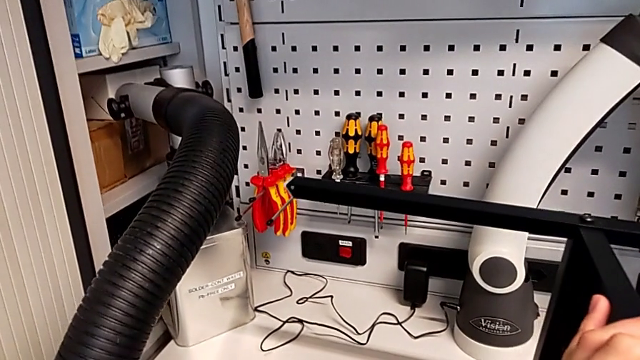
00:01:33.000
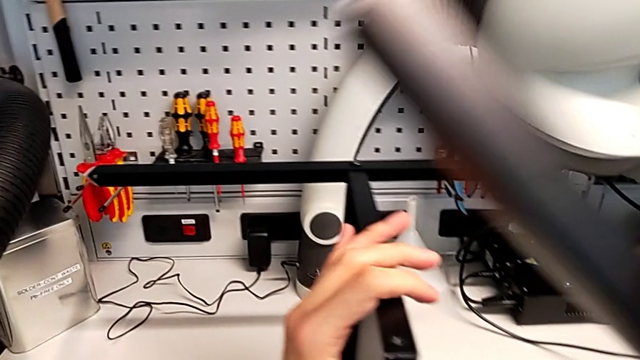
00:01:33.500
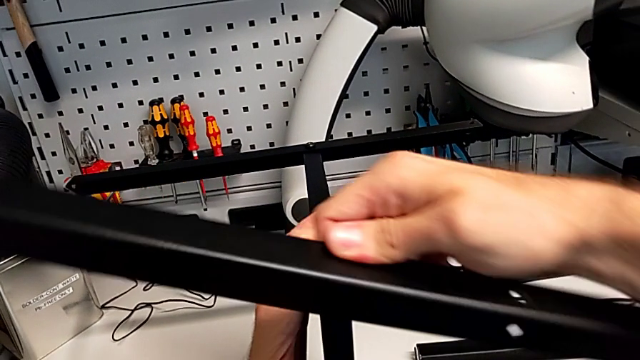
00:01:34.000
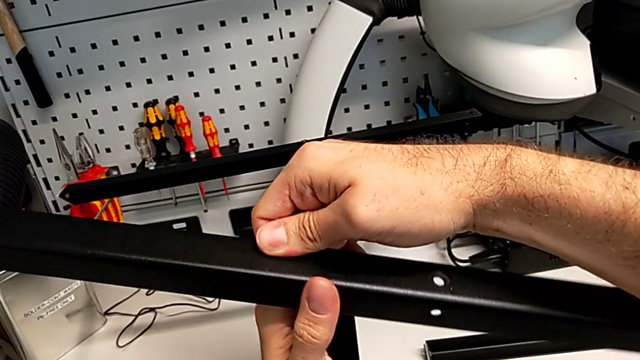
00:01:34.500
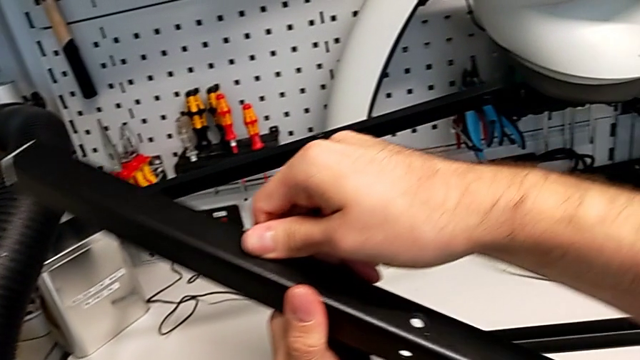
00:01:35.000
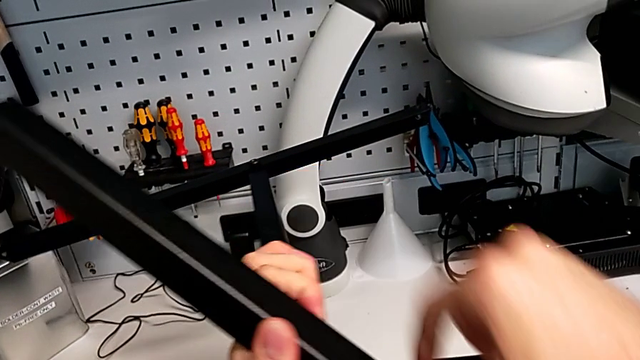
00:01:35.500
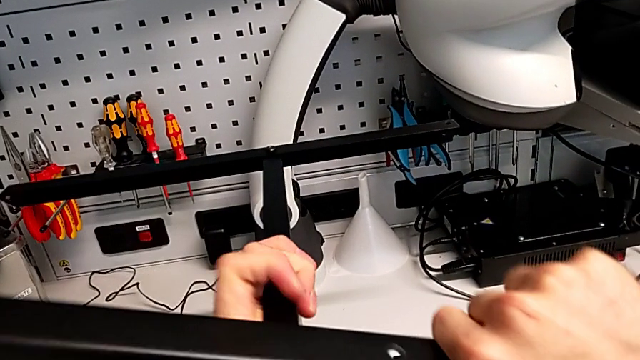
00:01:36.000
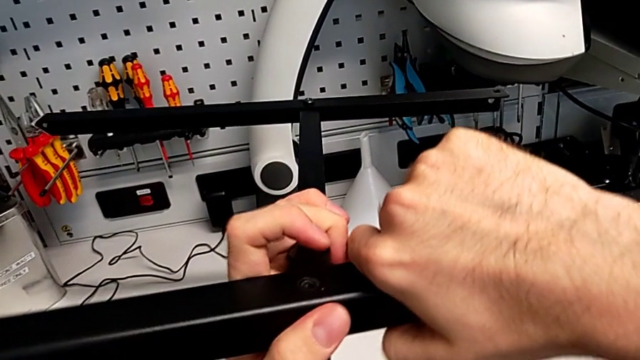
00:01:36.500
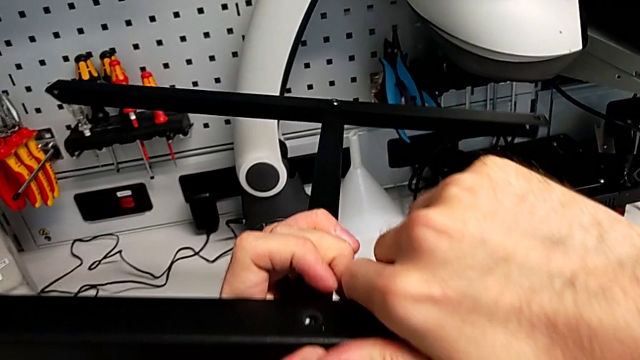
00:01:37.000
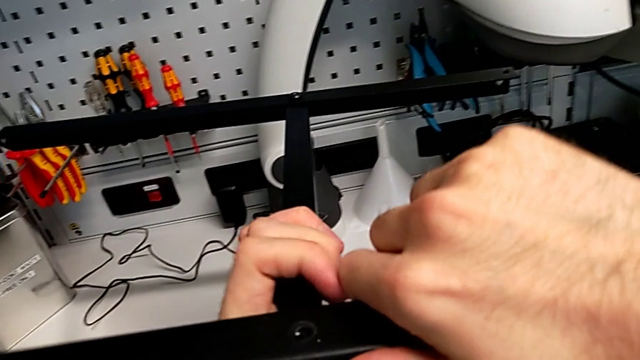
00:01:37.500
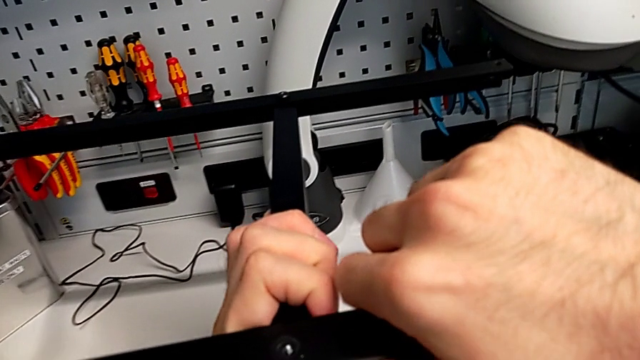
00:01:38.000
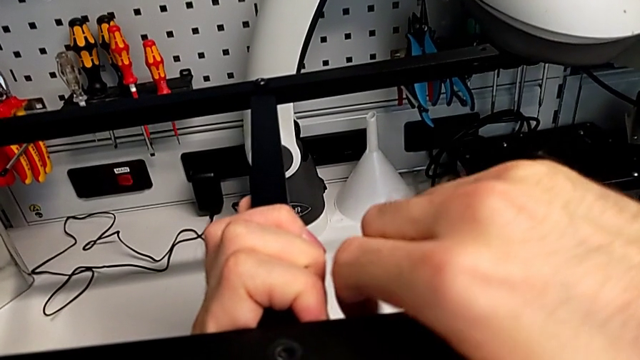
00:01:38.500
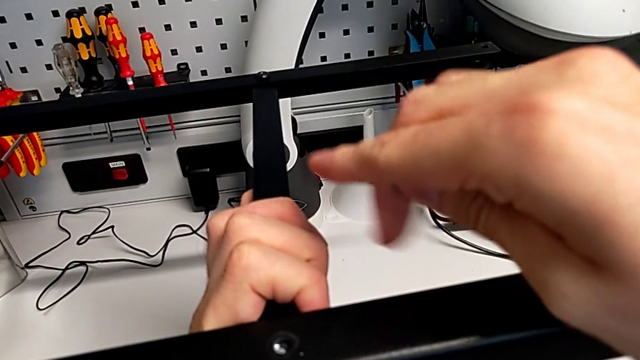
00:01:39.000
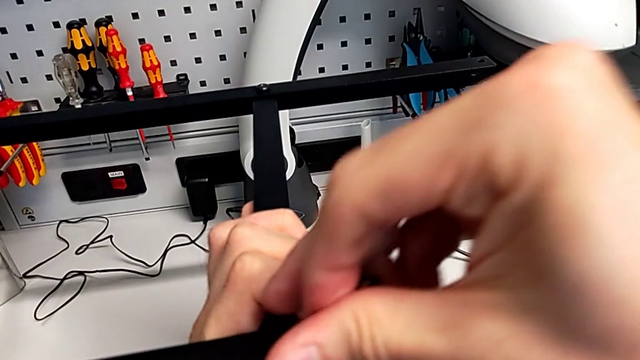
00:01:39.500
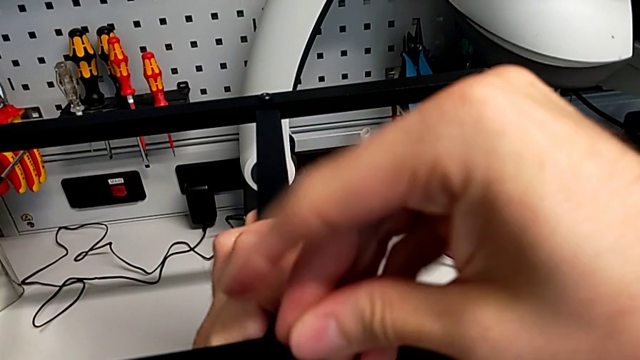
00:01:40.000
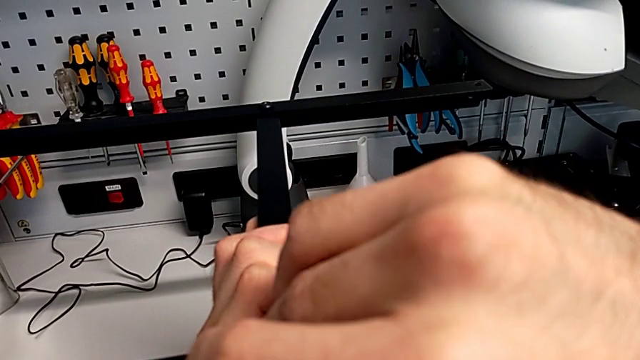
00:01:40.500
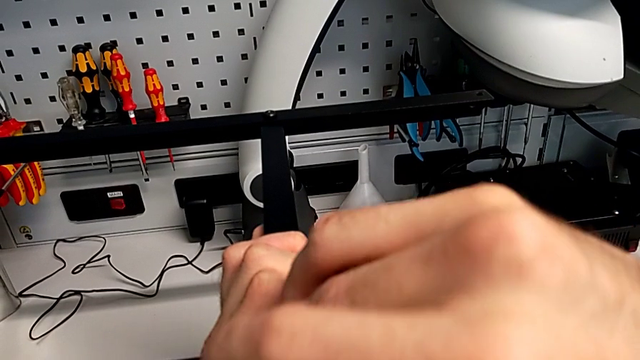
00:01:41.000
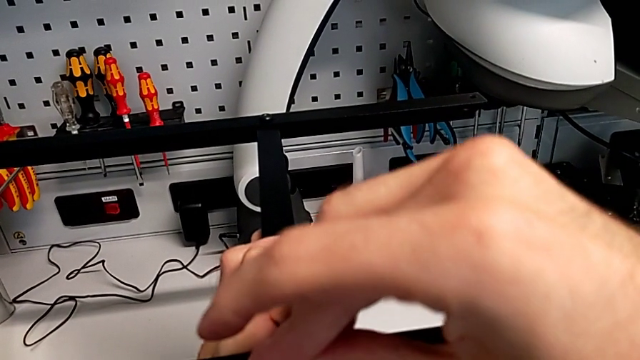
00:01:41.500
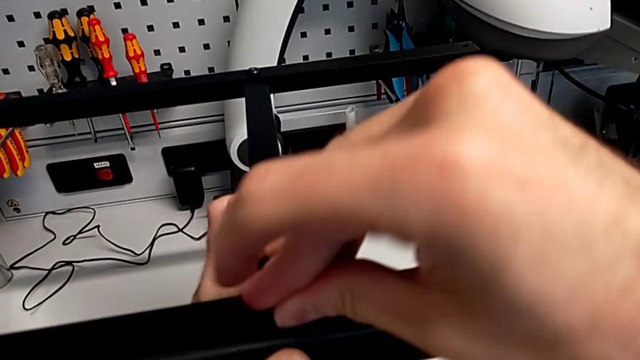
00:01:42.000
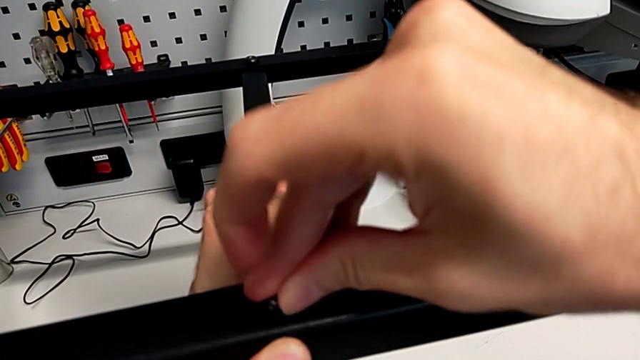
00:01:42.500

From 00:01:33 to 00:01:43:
The camera wearer is screwing the second leg to the middle layer. They keep aligning the leg and insert the hex socket head.

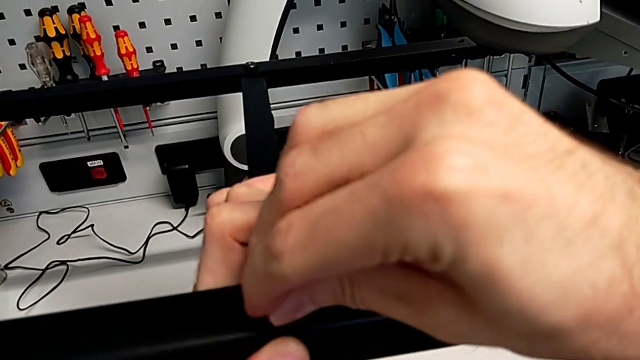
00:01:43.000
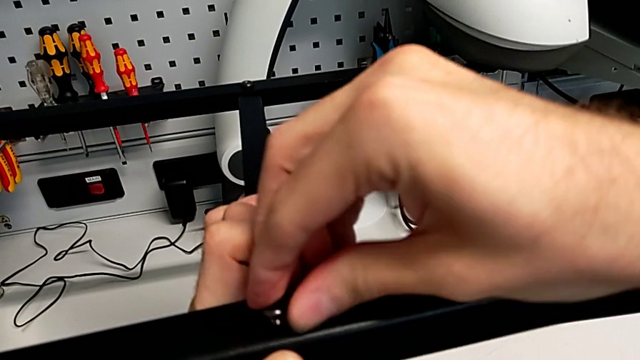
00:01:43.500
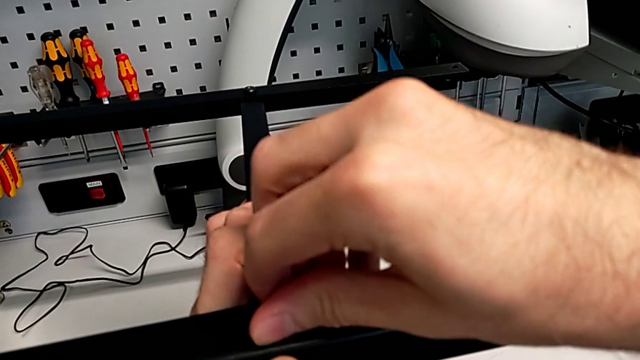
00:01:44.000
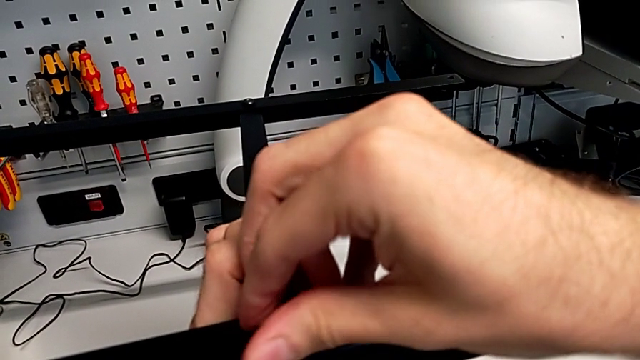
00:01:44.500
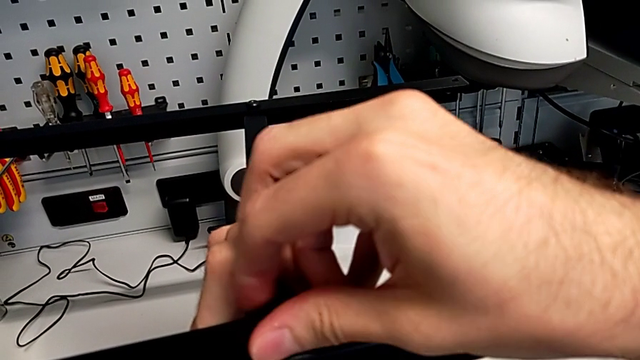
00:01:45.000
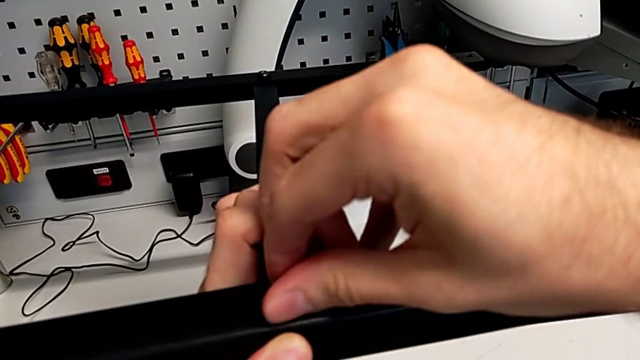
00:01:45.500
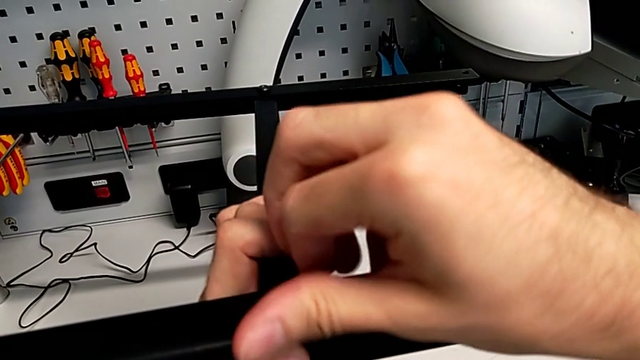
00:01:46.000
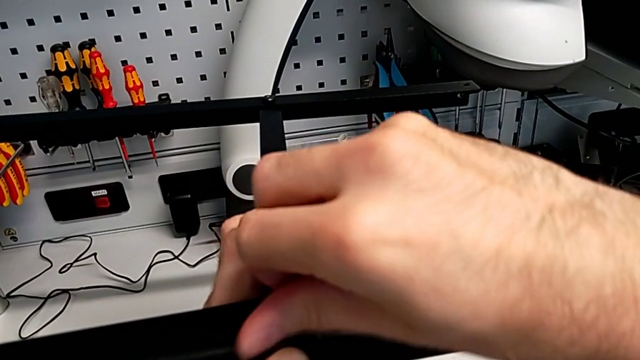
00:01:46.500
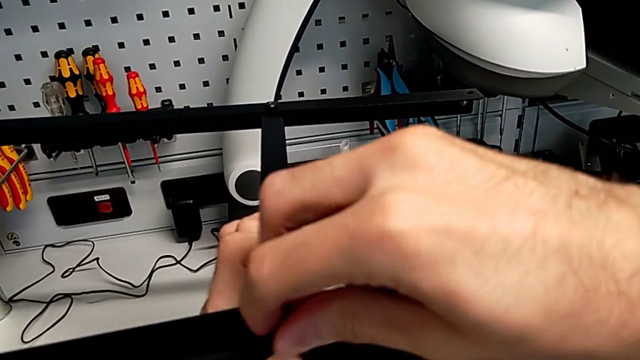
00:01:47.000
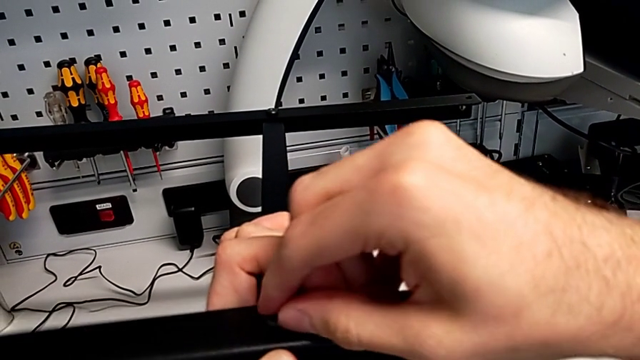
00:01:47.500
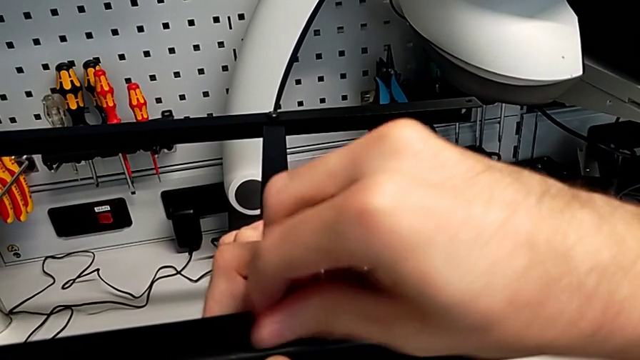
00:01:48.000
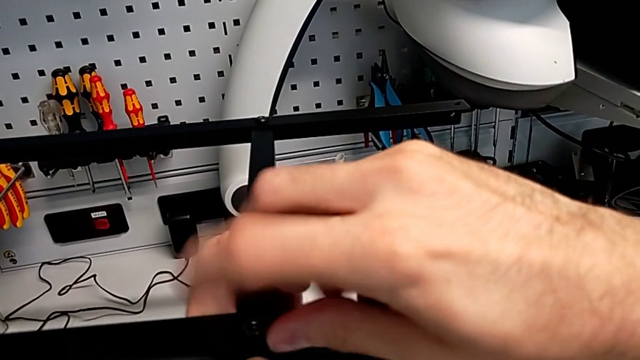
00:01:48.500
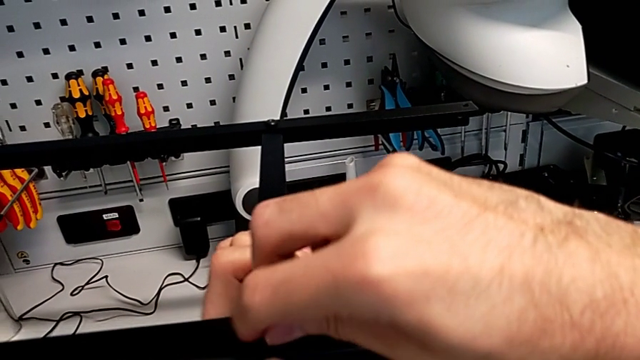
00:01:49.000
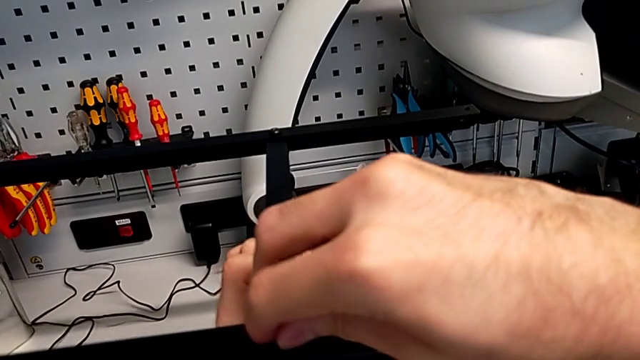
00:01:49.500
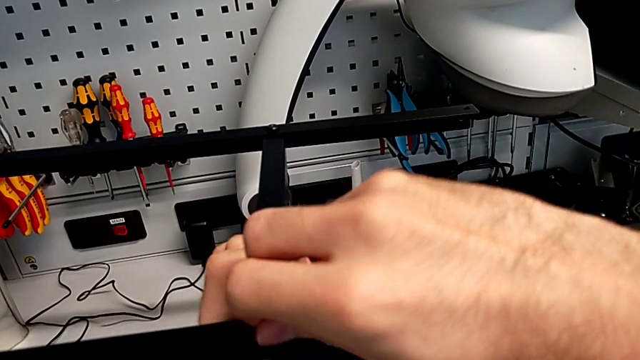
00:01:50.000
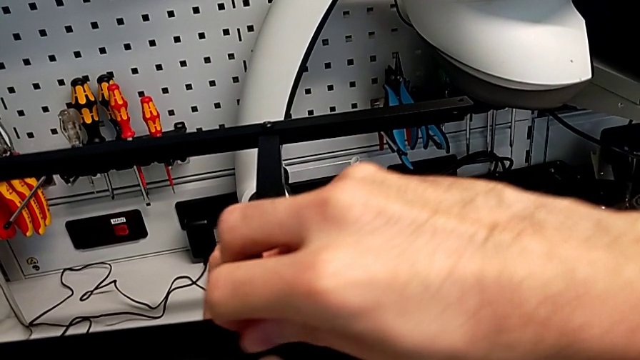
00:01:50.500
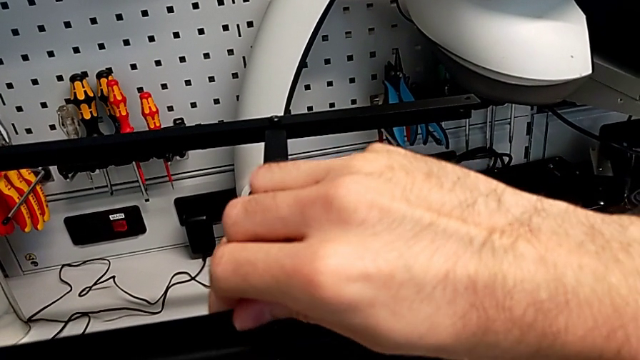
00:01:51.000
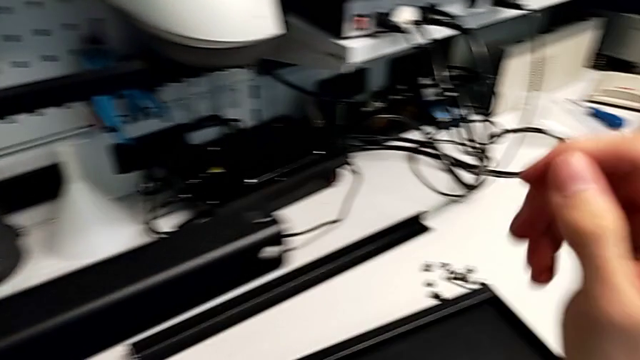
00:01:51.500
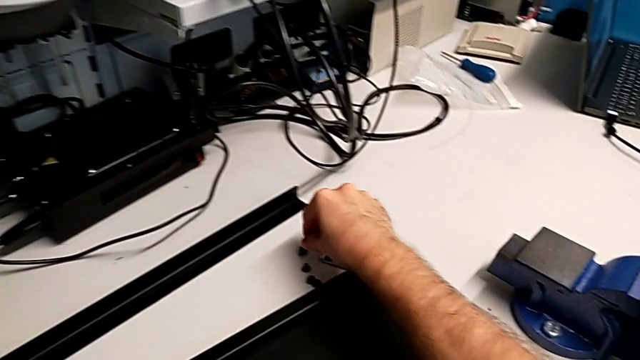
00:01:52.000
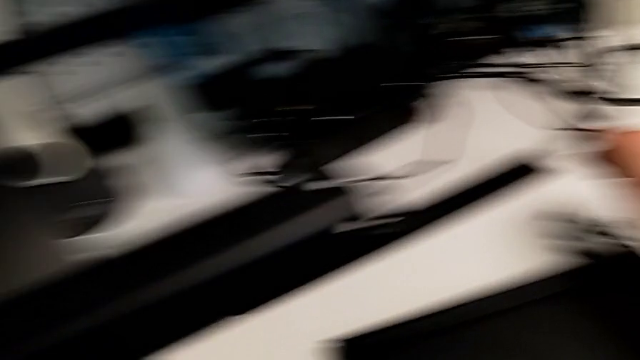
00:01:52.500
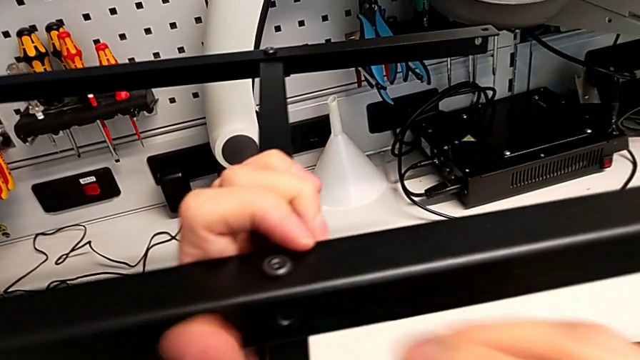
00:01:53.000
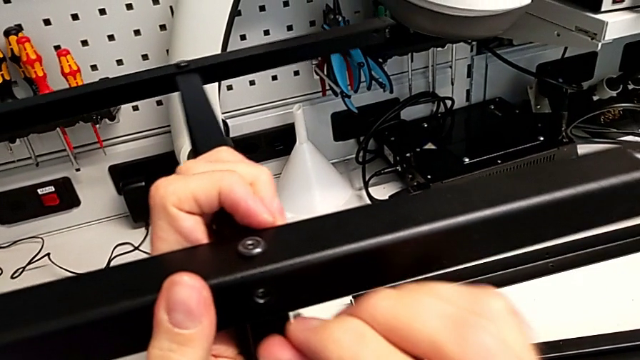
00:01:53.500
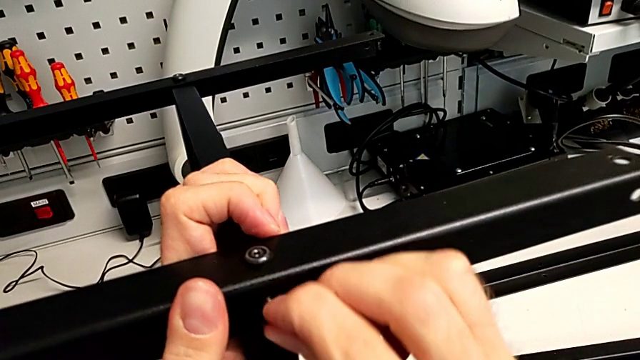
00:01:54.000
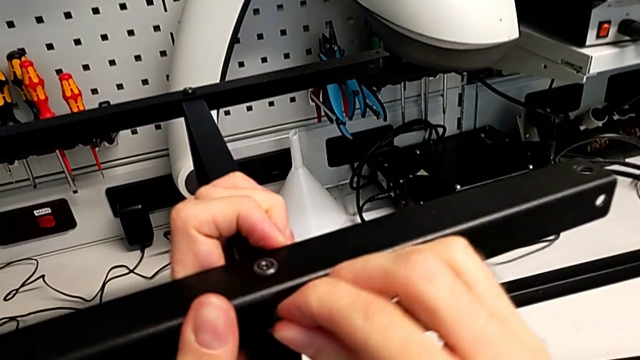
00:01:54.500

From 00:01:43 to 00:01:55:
The camera wearer is screwing the second leg to the middle layer. They screw the hex socket head, grab the hex socket head and begin to insert it.
